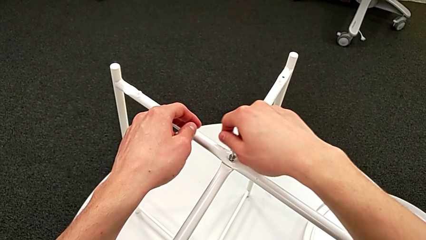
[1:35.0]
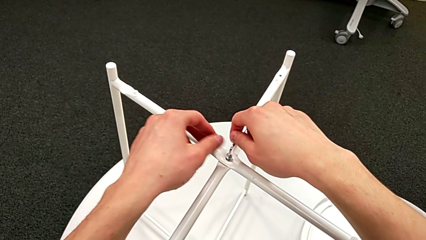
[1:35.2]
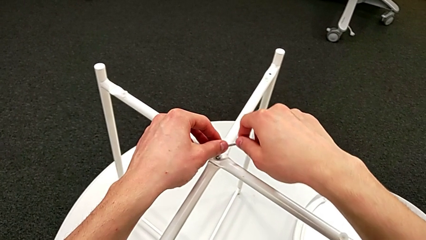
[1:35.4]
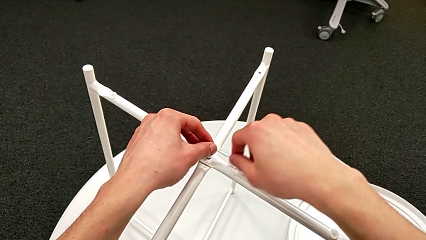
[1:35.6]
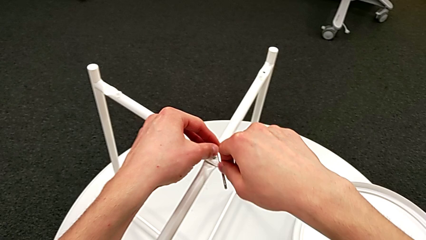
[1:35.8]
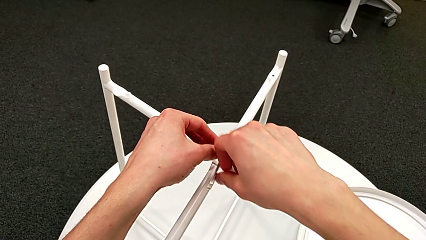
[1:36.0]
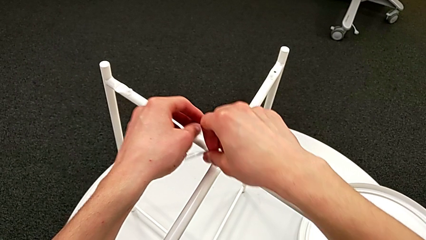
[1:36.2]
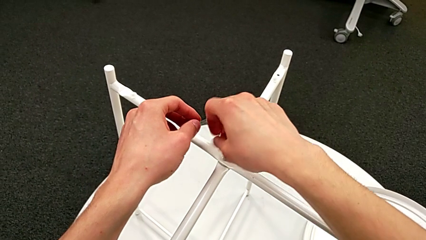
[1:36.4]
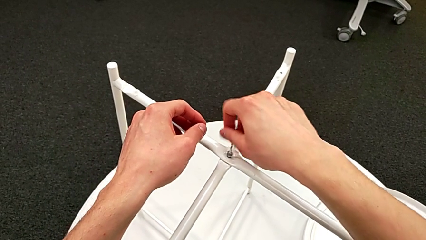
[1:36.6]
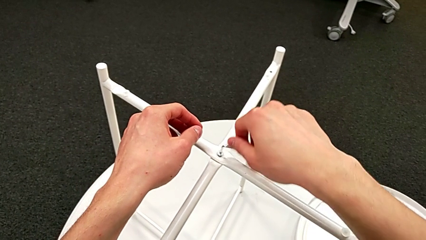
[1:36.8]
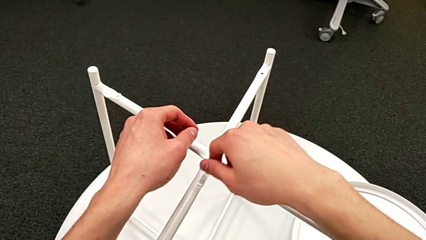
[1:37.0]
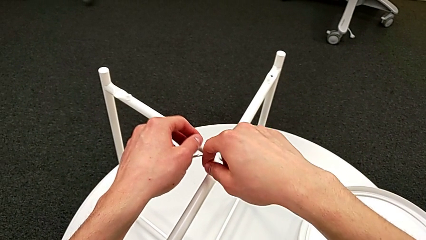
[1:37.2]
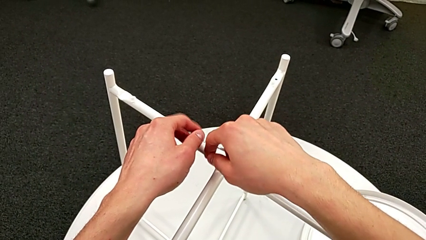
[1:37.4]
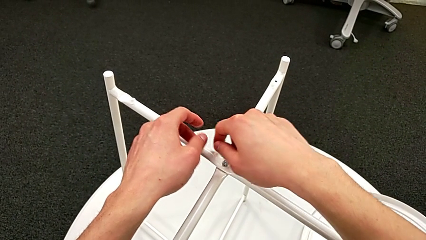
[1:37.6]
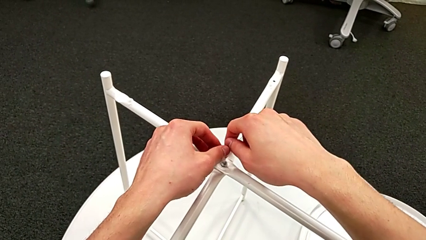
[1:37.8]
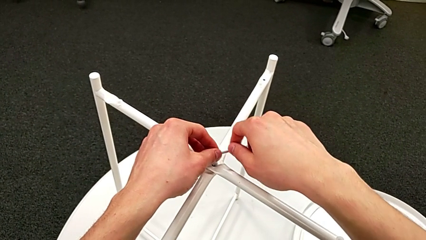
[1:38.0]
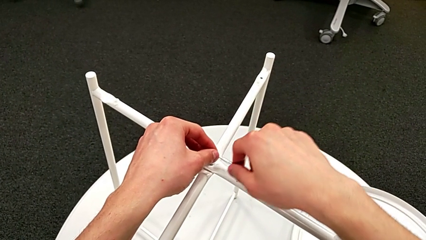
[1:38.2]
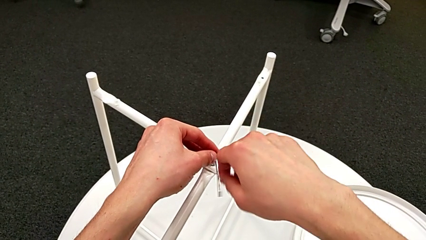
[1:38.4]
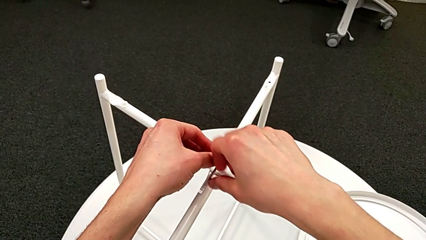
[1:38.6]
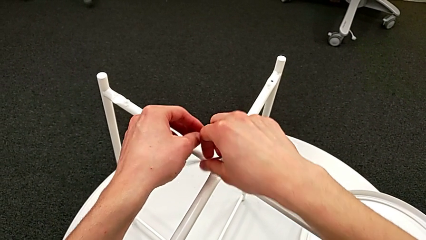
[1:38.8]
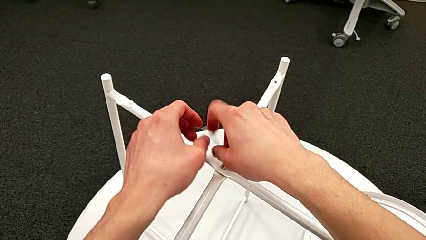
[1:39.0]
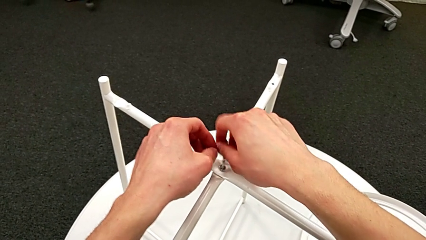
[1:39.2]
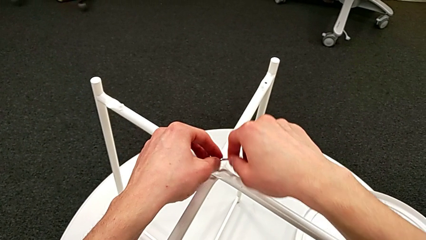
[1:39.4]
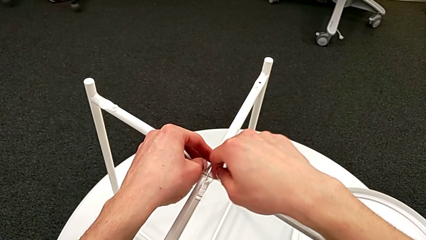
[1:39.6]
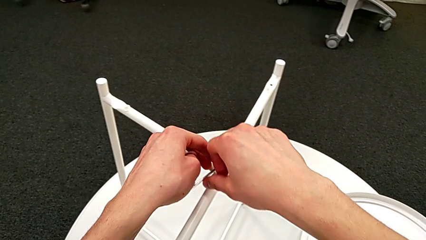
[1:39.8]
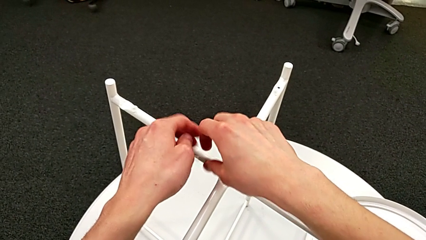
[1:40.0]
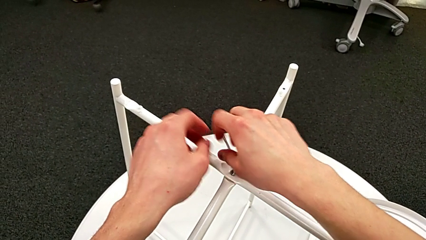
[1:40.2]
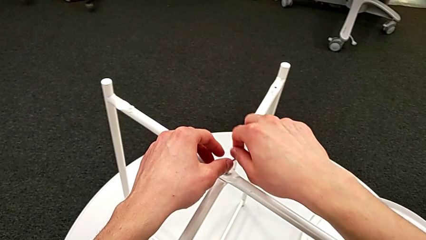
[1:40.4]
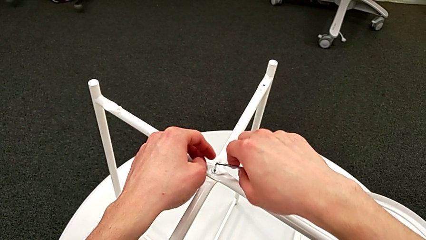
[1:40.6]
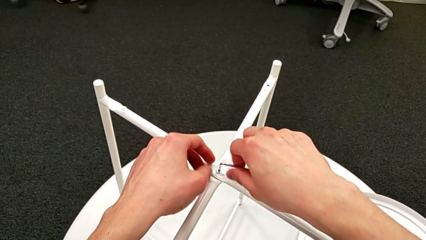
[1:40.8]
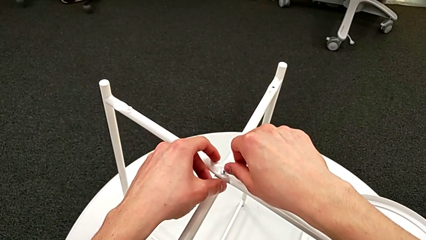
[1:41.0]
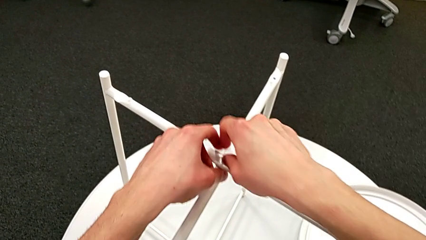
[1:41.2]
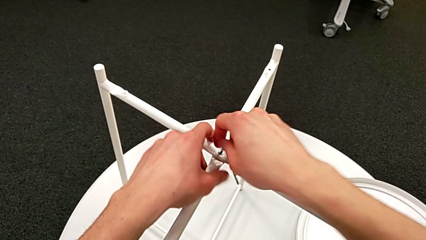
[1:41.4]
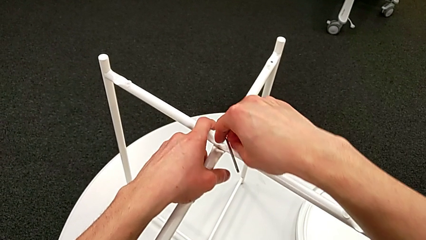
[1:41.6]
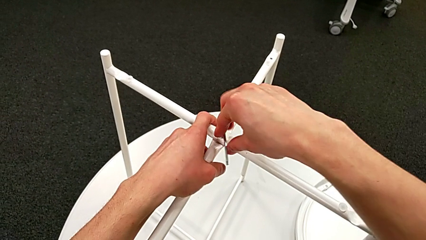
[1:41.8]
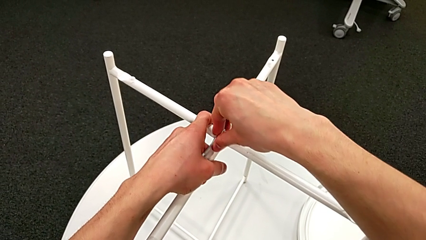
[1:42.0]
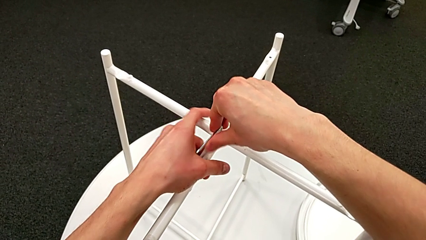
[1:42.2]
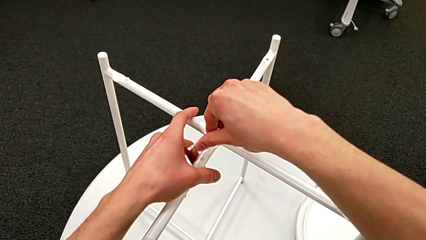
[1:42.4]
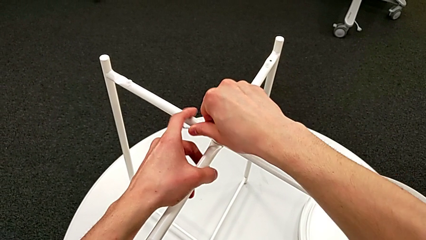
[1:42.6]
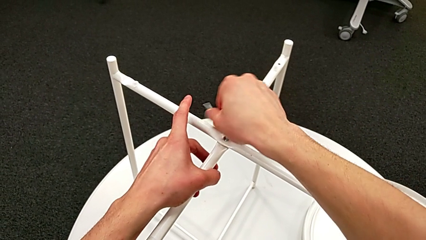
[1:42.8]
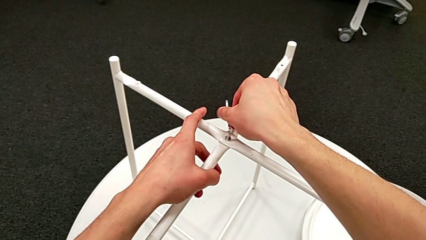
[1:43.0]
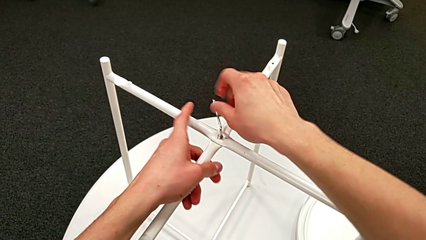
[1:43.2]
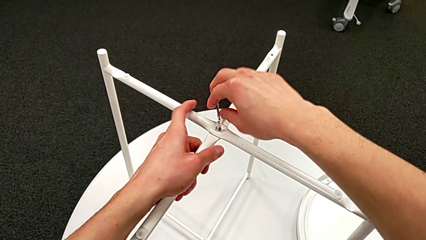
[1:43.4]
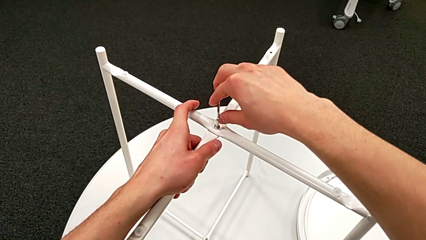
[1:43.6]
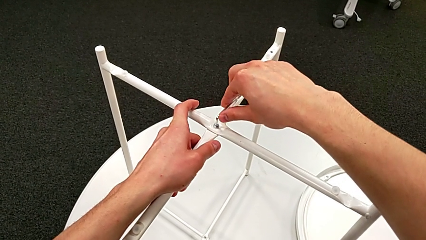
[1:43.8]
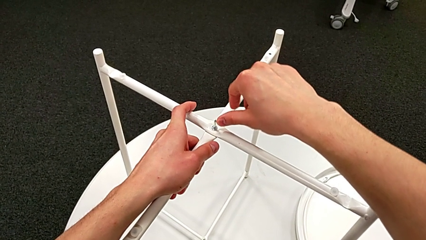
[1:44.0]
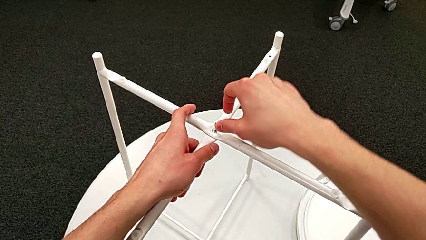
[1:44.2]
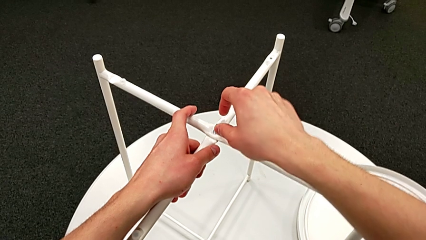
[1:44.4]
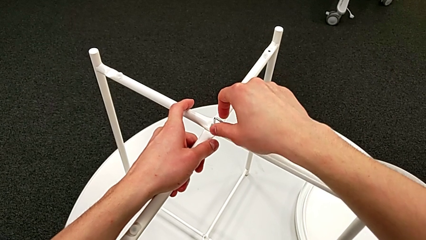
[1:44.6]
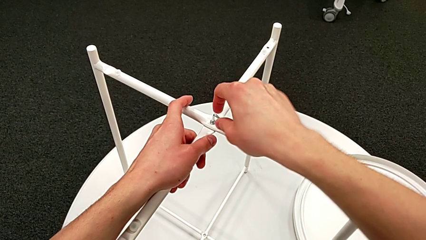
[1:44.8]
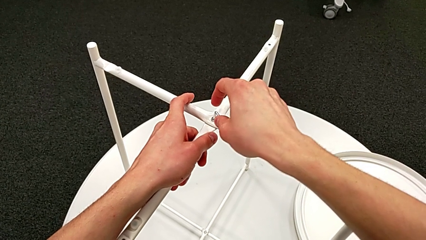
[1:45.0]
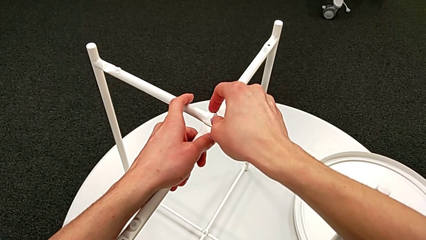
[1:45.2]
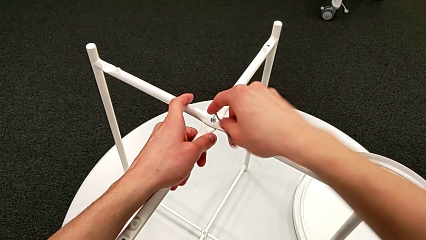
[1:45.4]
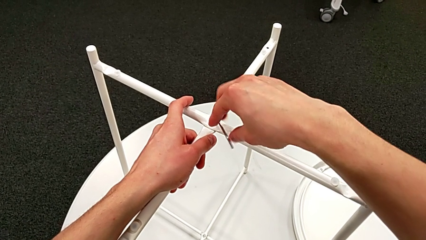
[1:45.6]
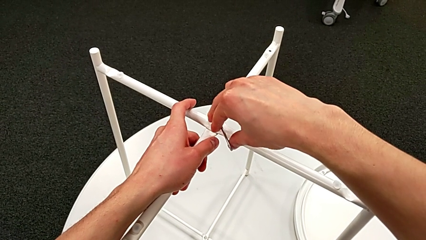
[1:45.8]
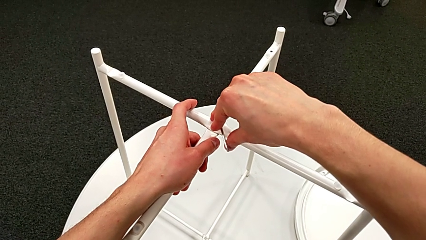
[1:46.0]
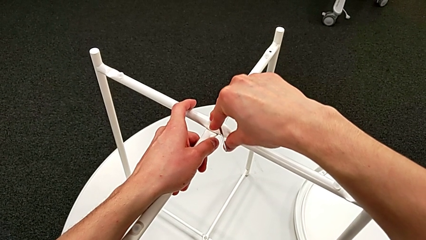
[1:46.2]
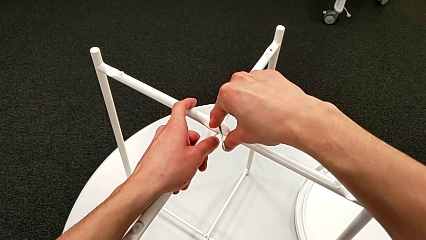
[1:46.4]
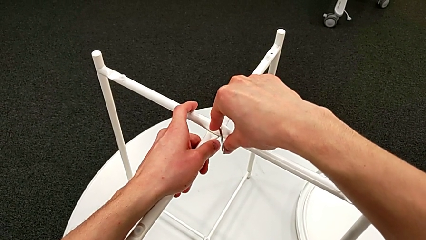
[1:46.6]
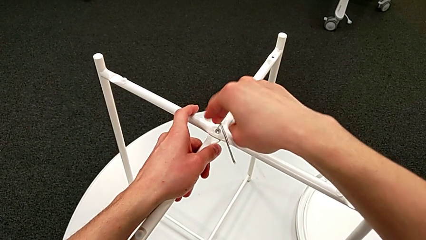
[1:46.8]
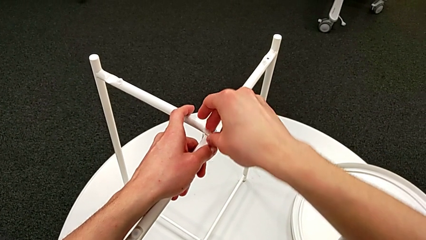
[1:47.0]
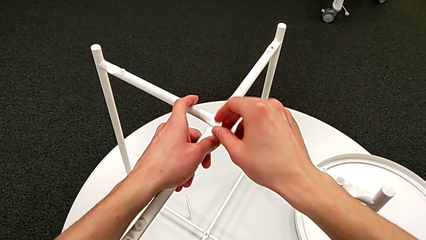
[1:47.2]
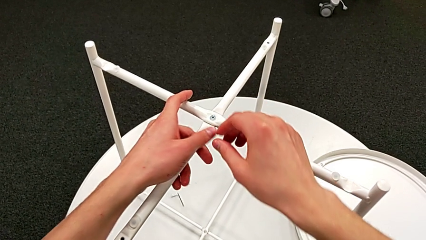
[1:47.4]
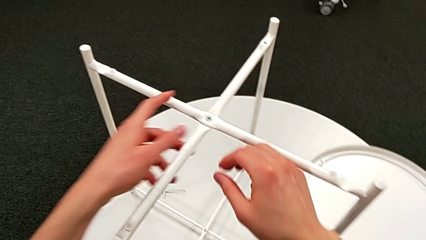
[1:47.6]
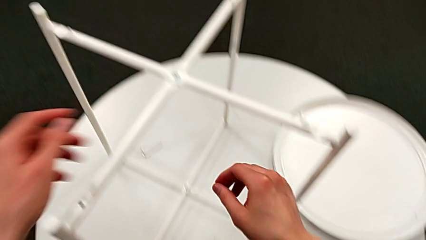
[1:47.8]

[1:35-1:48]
The camera wearer is assembling the top screw. They keep screwing the hex socket head, withdraw the Allen wrench and wrongly drop it.

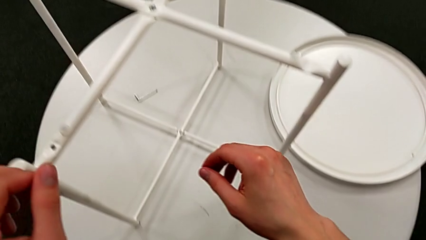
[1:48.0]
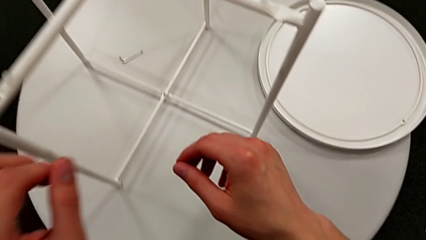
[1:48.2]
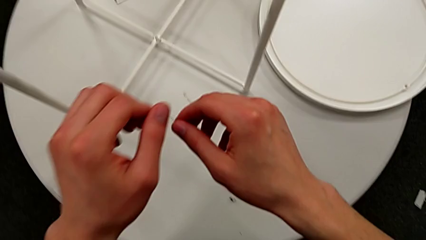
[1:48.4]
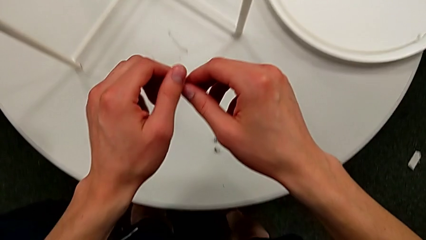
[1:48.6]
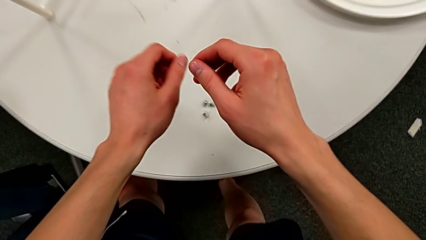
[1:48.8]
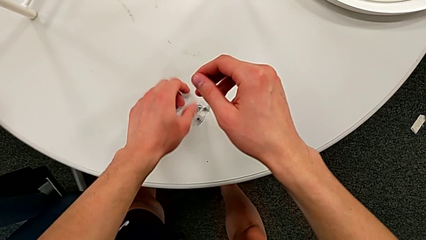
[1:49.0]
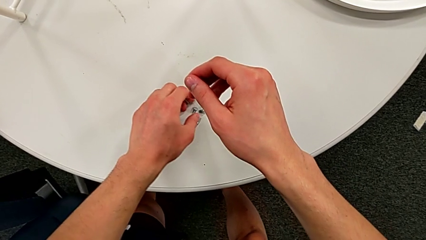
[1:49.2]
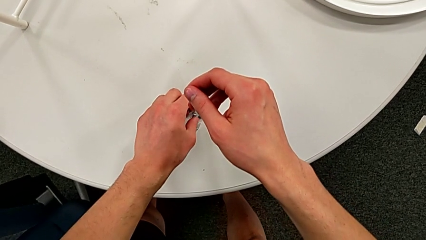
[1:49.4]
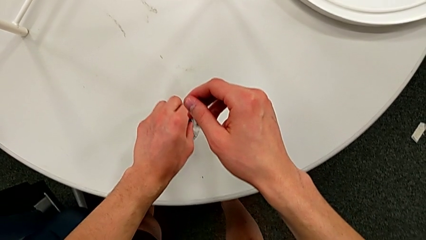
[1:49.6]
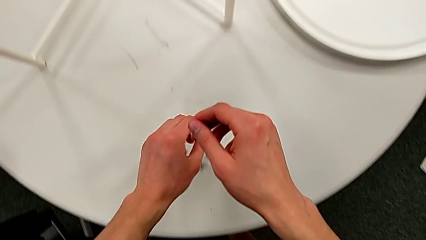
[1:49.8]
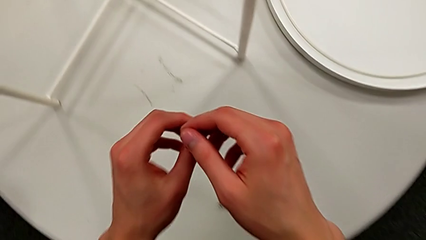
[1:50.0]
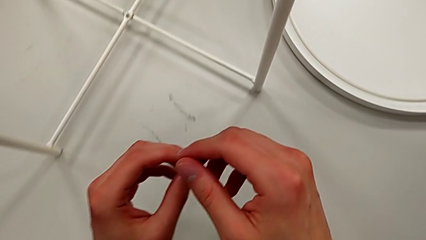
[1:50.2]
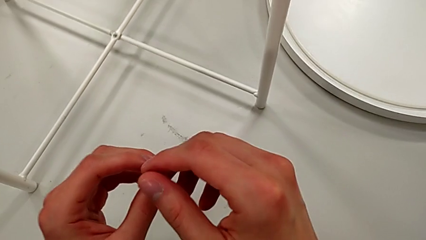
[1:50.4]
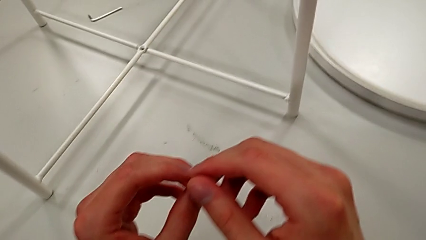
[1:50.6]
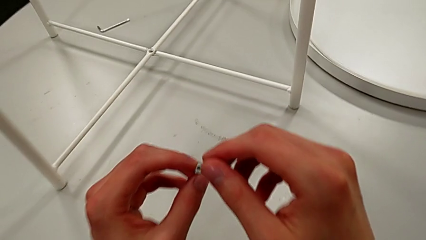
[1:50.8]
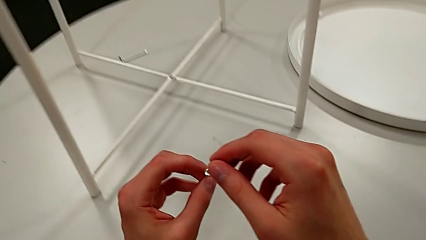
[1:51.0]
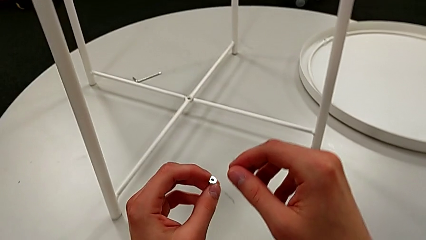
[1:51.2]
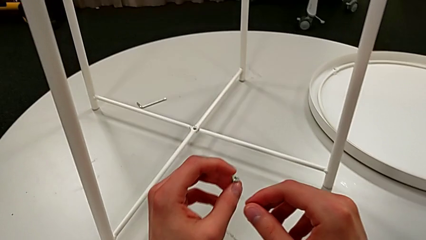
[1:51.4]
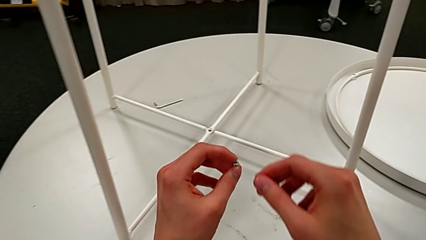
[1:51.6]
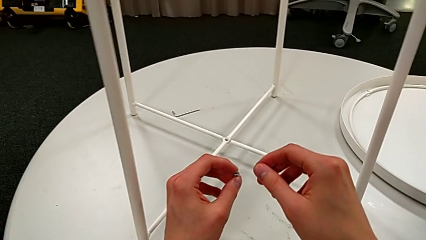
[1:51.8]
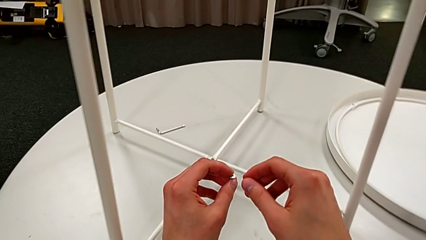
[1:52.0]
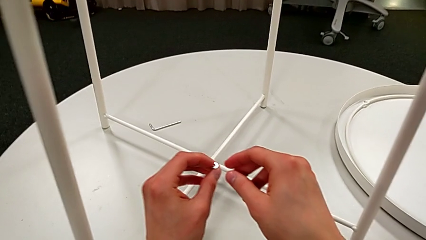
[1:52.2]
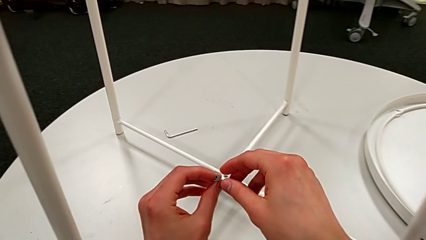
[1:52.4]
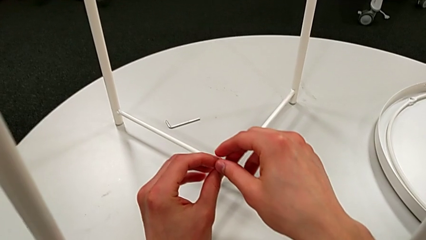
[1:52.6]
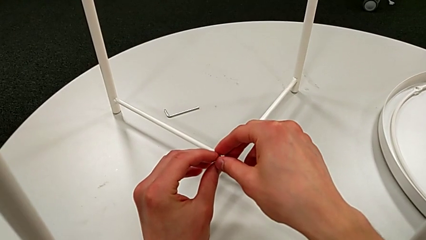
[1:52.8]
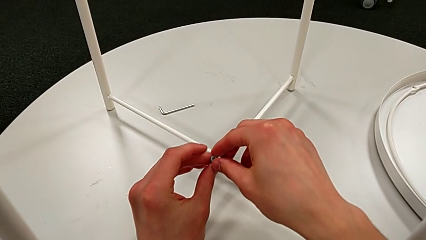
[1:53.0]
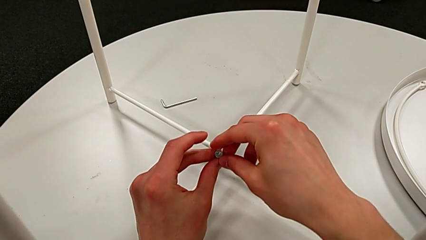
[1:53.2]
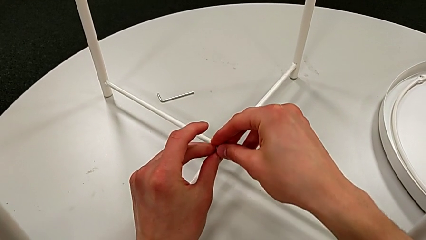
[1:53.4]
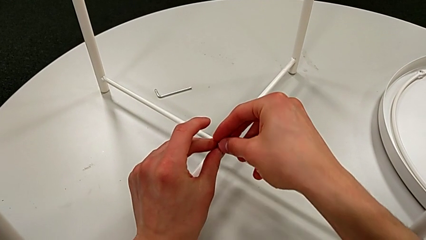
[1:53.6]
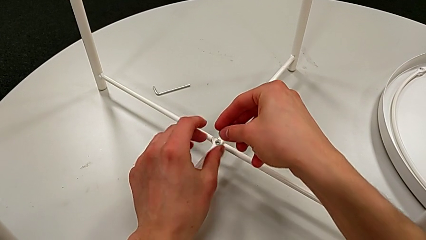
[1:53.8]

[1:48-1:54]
The camera wearer is assembling the bottom screw. They approach the hex socket head, grab it, hold it and grab it.
